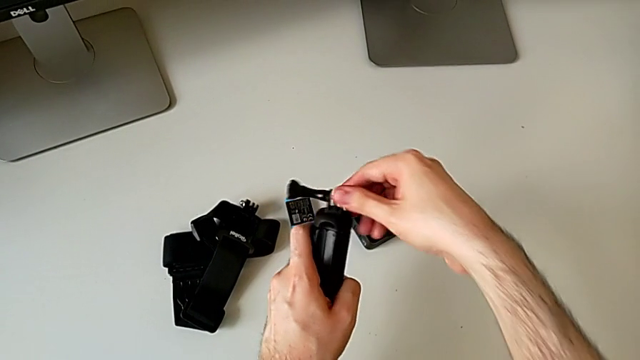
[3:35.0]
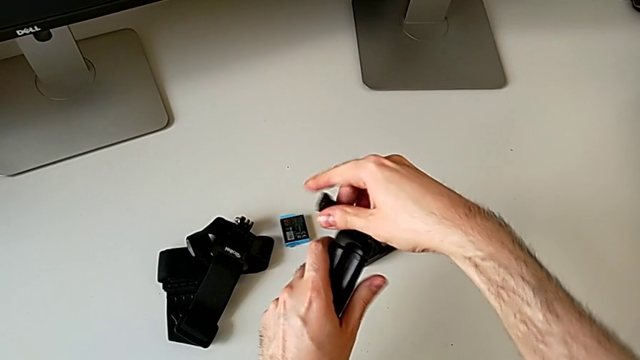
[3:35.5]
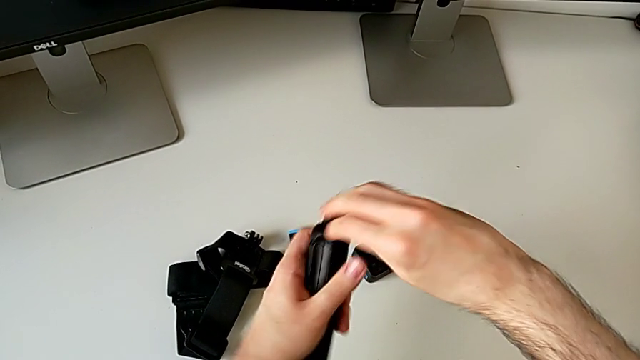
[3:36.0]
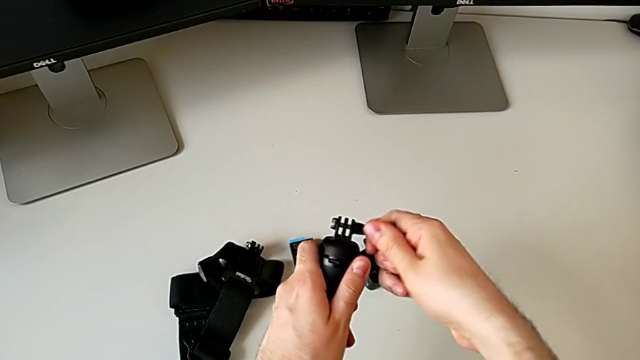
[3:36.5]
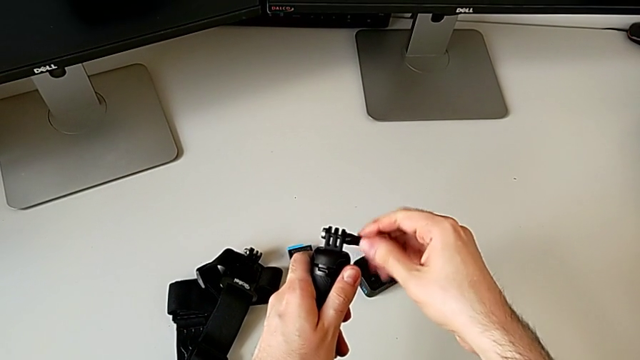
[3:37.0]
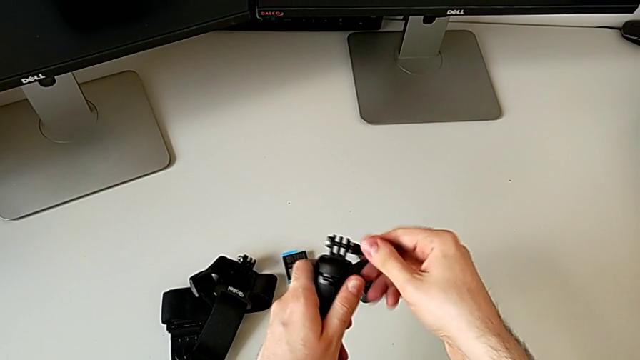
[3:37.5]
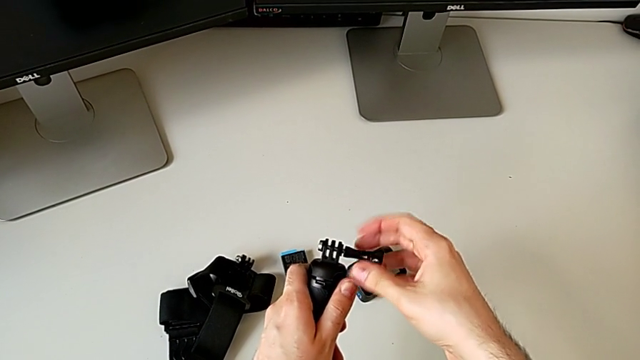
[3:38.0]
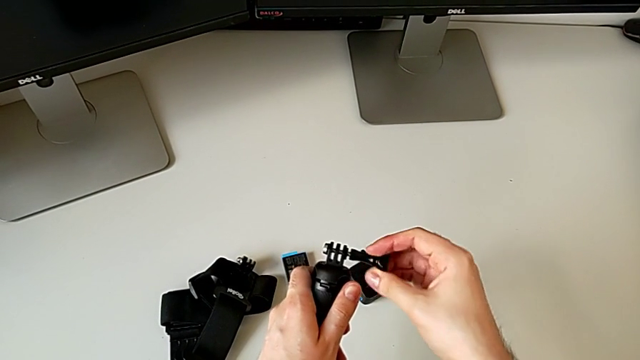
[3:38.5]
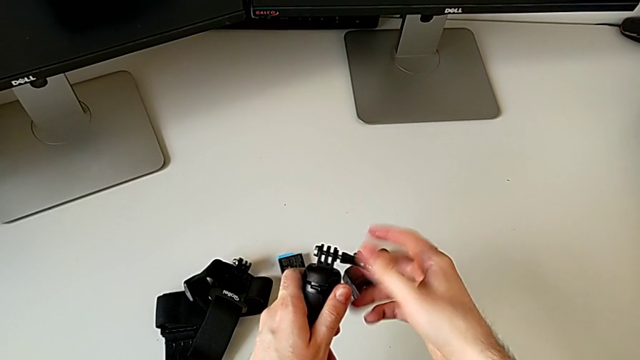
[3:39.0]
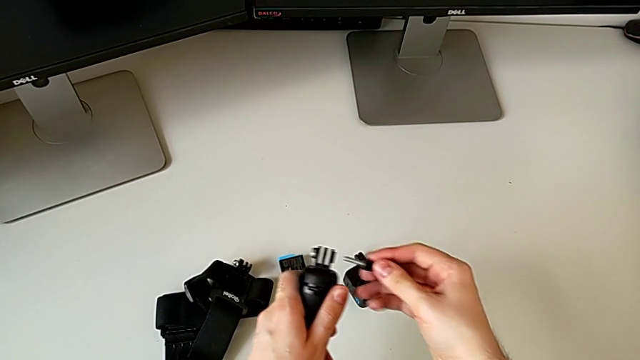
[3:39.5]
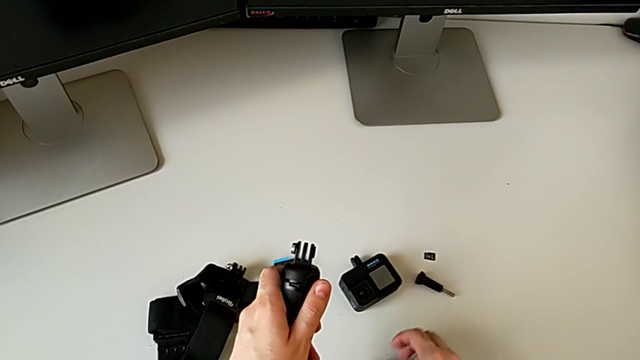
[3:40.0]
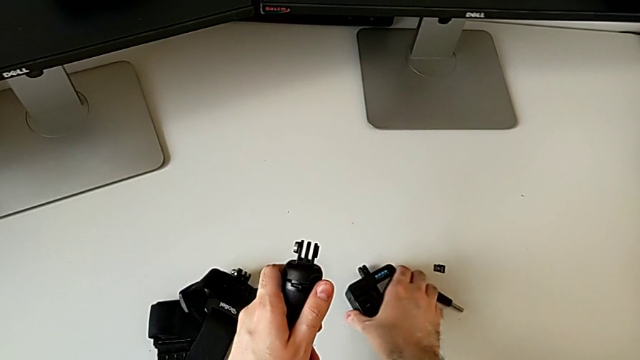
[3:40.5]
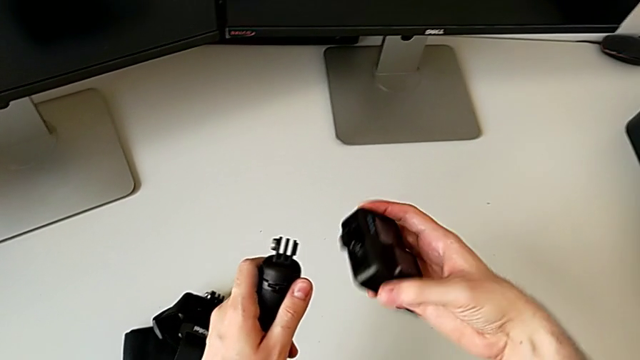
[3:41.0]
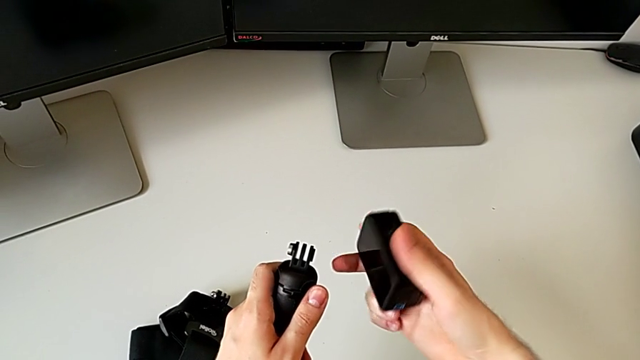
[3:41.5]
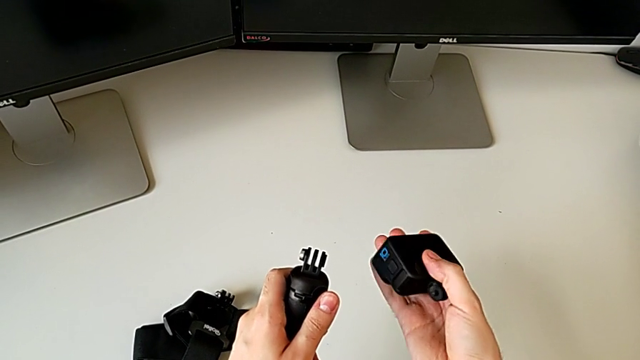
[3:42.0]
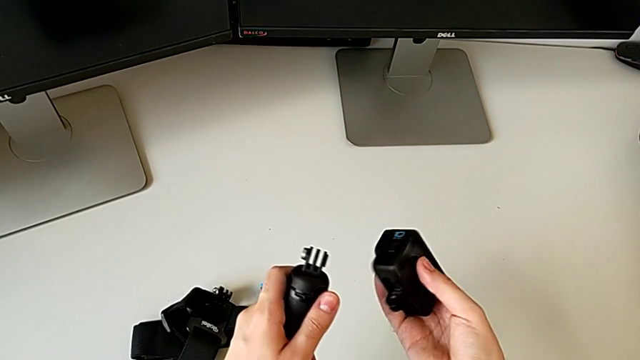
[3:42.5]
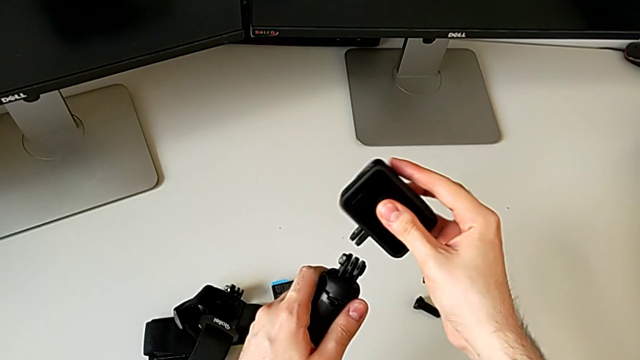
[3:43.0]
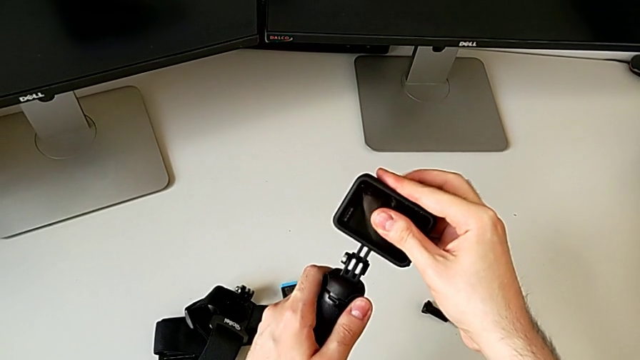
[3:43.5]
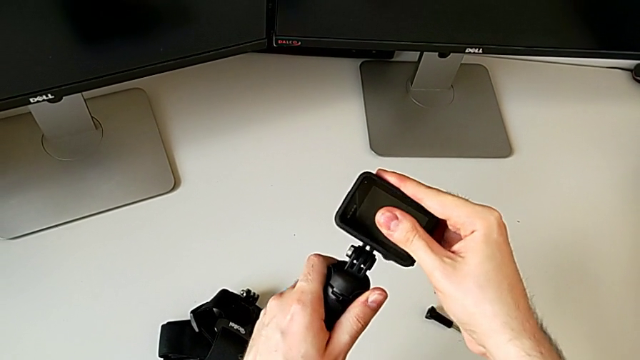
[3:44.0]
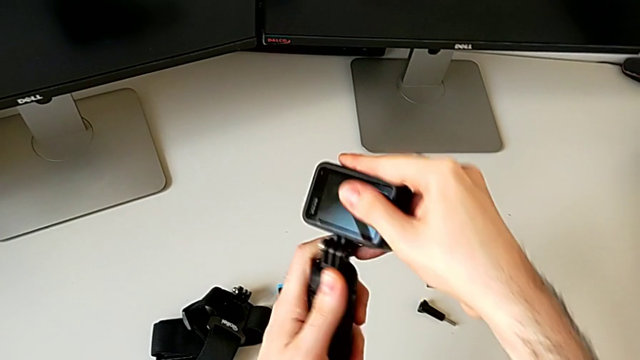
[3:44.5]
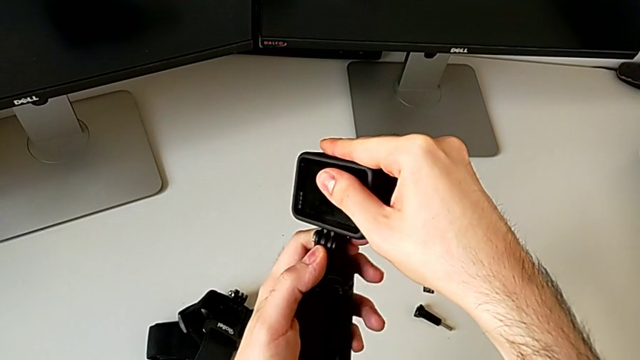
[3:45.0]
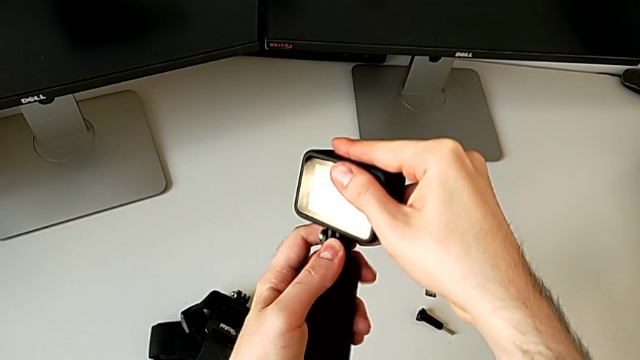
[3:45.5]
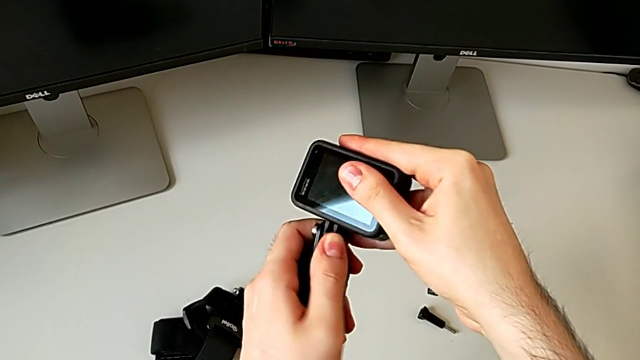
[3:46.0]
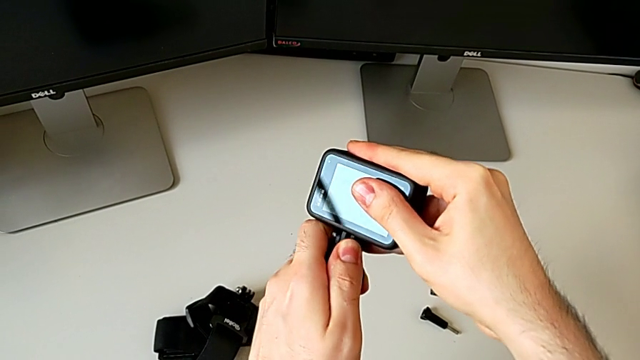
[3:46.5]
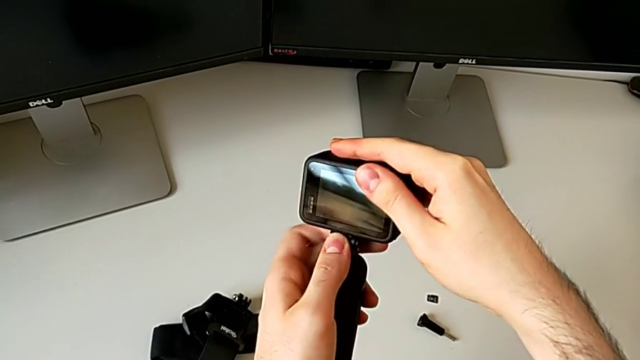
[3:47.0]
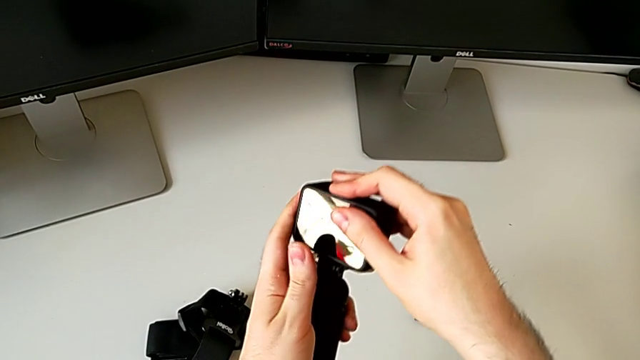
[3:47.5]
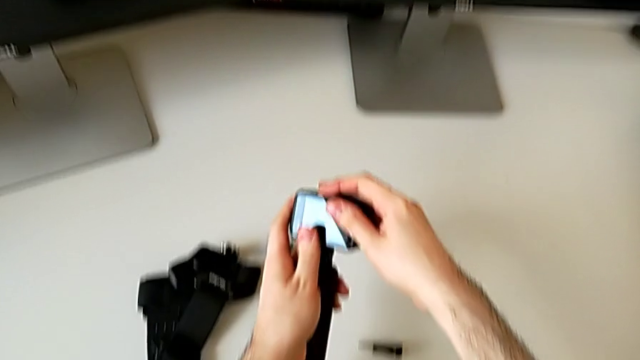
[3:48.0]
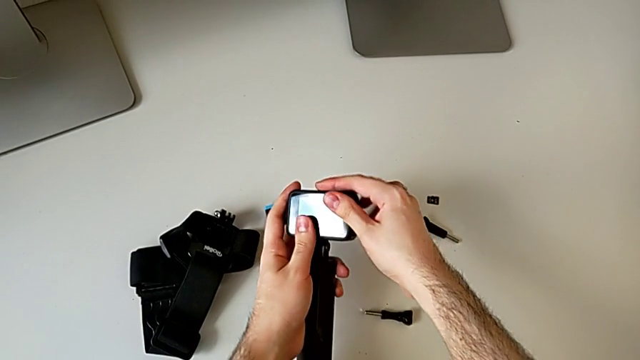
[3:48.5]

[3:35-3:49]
The camera wearer is placing the GoPro to the handheld grip. They unscrew the black screw, place the black GoPro and align it.

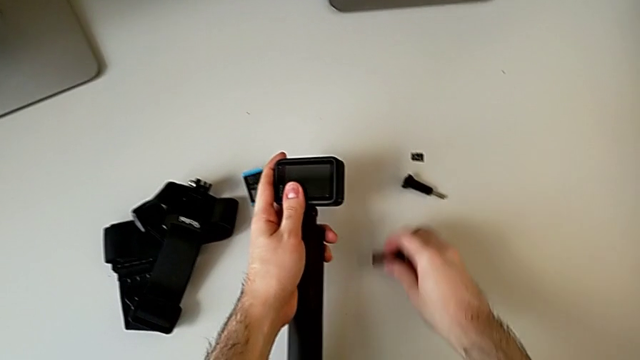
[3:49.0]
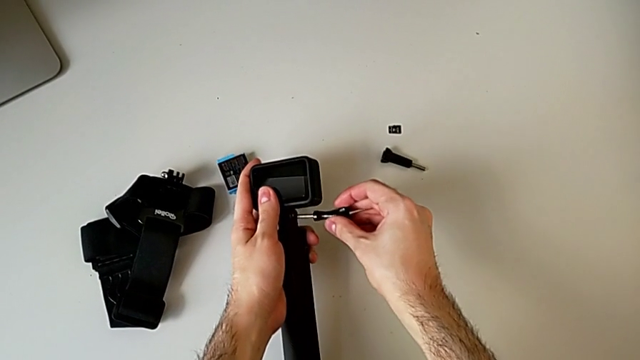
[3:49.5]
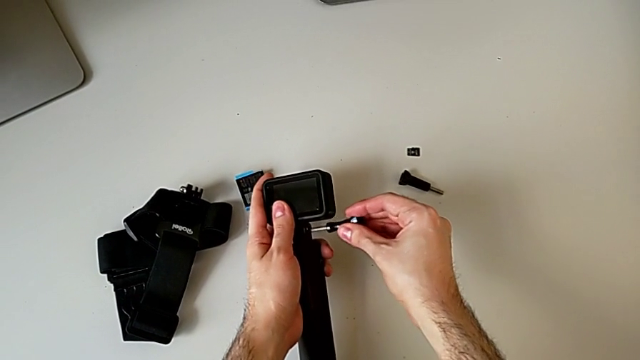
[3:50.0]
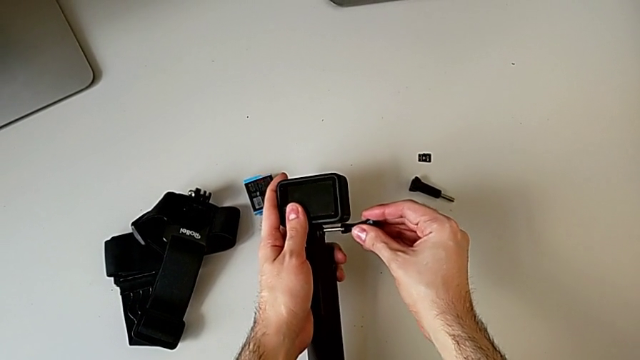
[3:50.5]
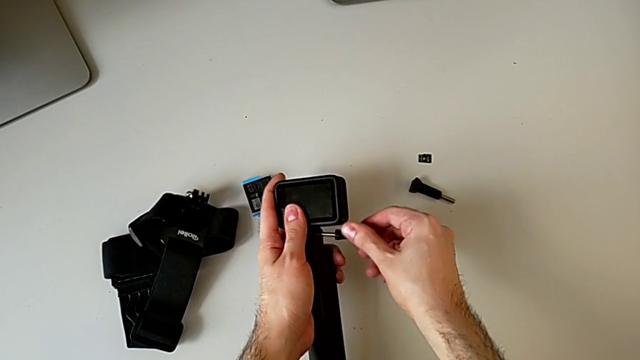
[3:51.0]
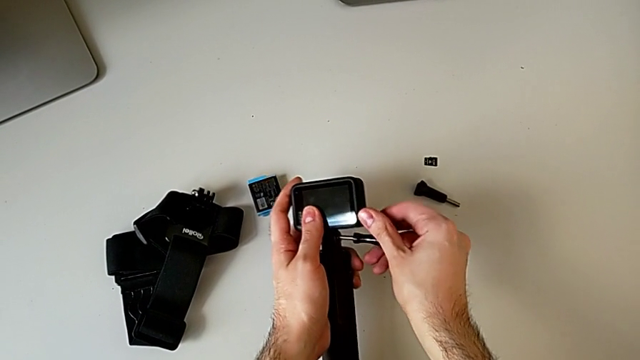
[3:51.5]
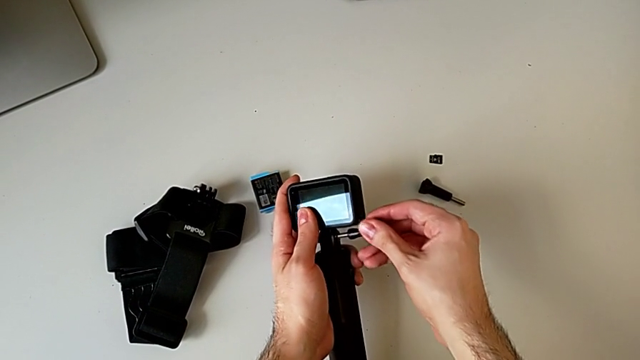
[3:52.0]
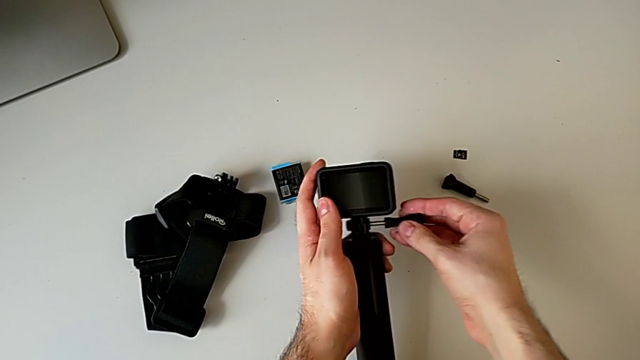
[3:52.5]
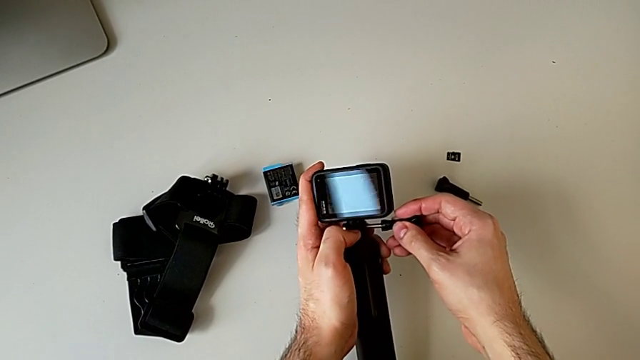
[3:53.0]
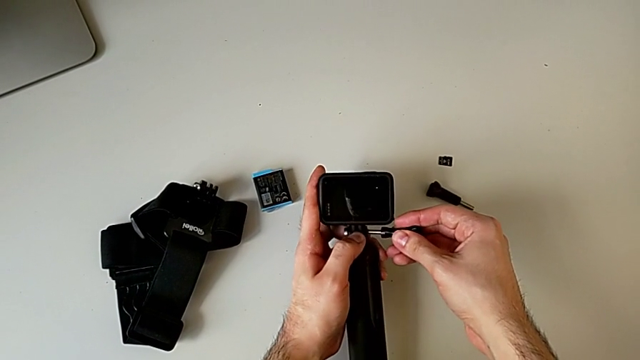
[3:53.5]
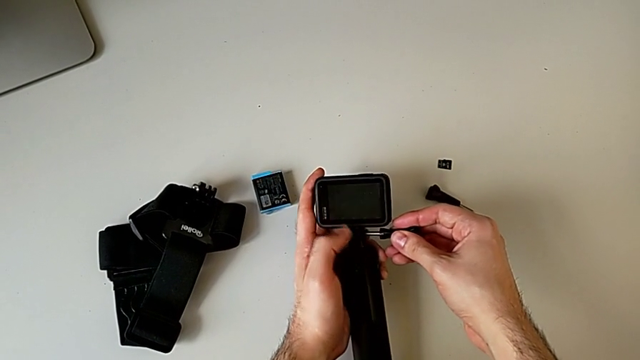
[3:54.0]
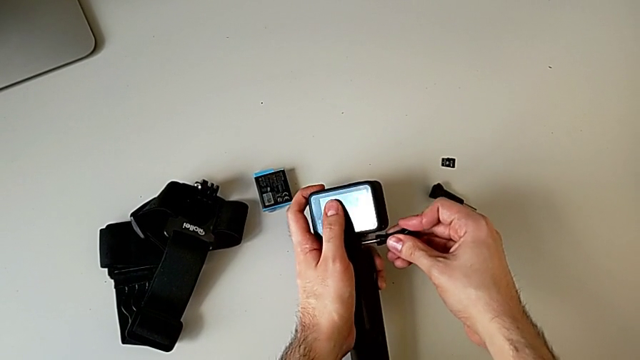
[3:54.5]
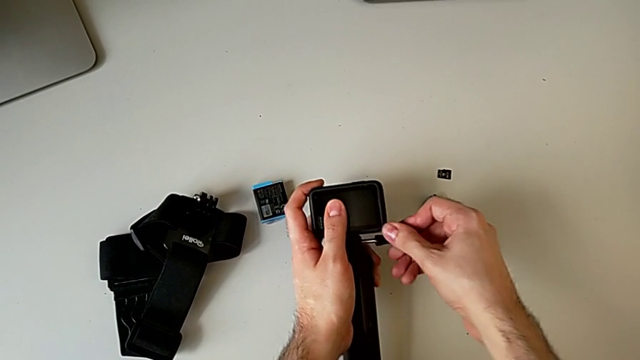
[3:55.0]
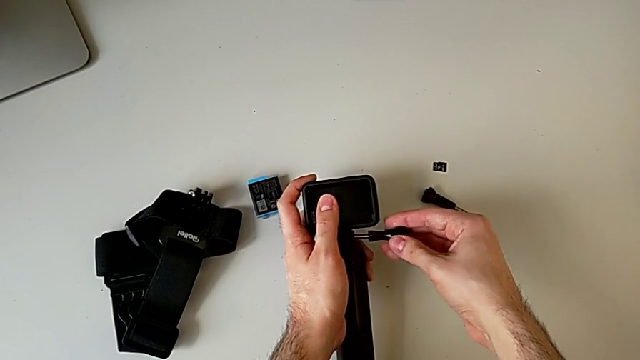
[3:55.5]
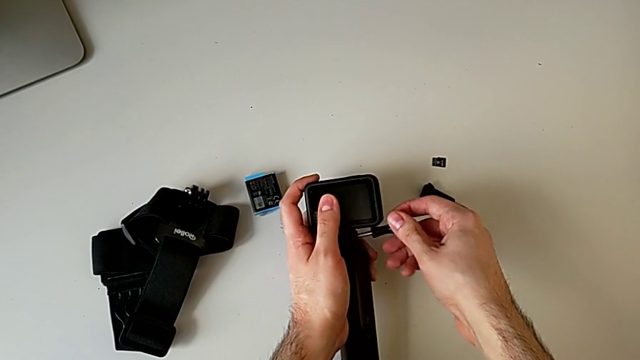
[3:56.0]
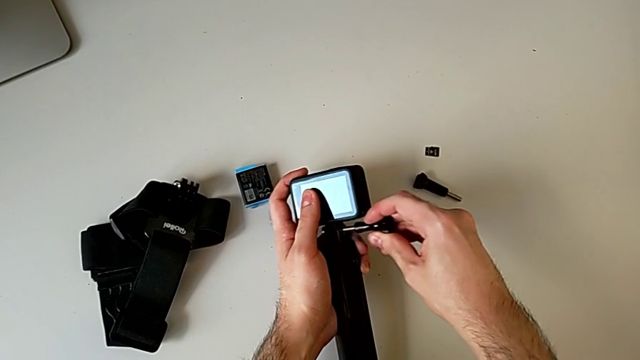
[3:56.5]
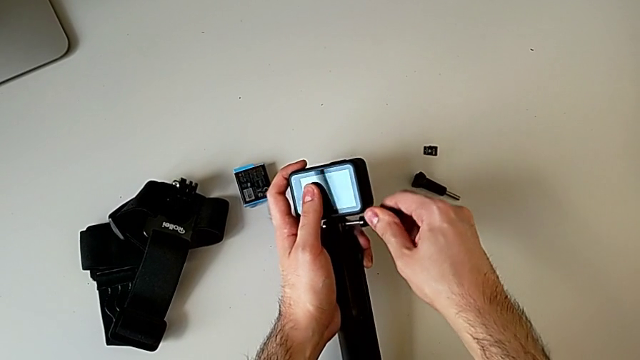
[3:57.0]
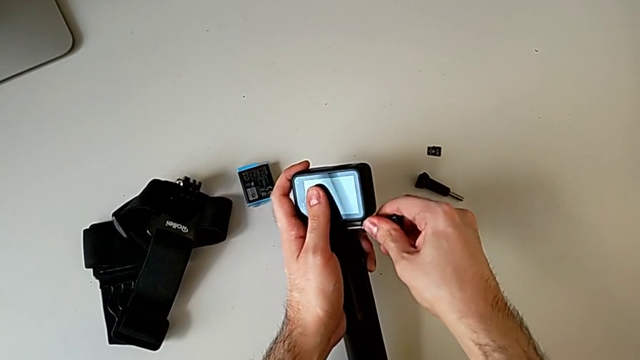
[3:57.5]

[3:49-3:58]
The camera wearer is placing the GoPro to the handheld grip. They begin to assemble the black GoPro.
